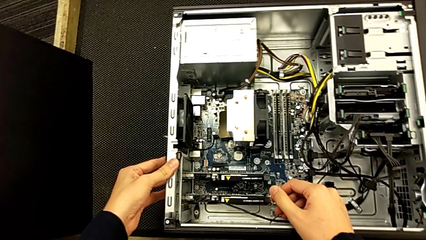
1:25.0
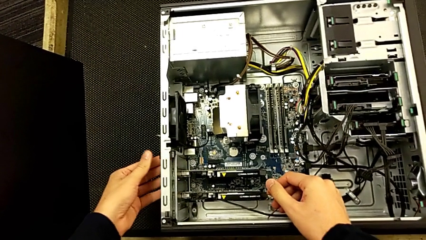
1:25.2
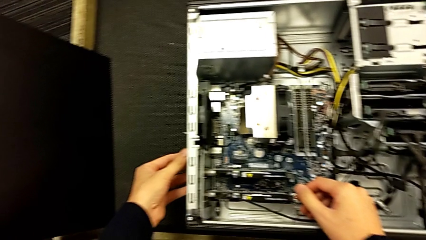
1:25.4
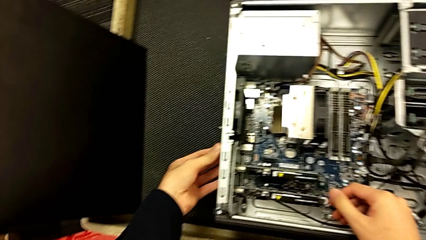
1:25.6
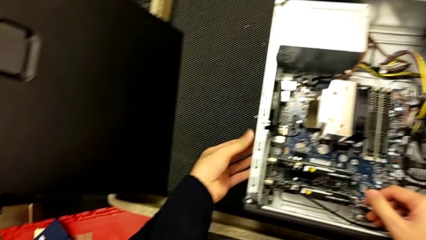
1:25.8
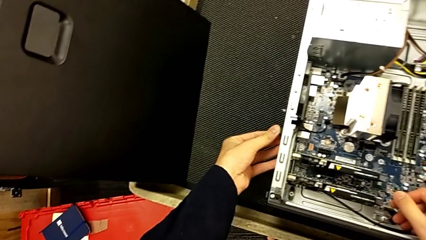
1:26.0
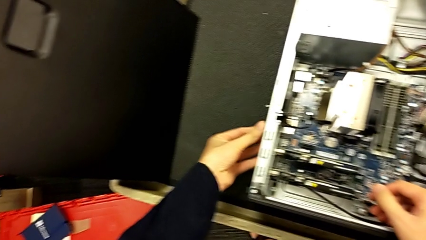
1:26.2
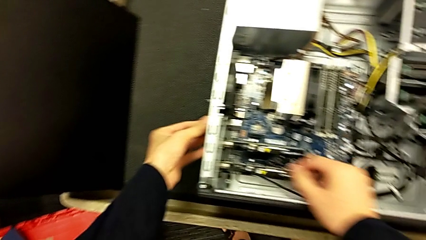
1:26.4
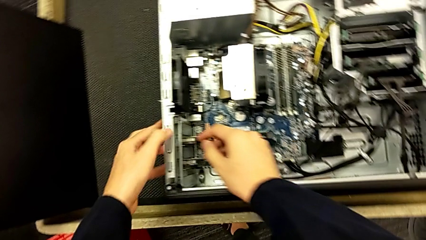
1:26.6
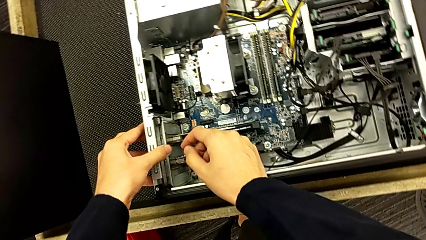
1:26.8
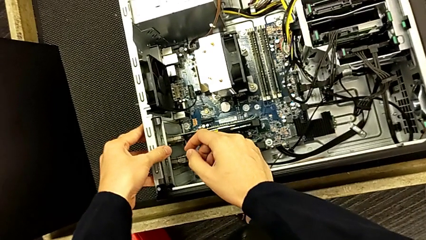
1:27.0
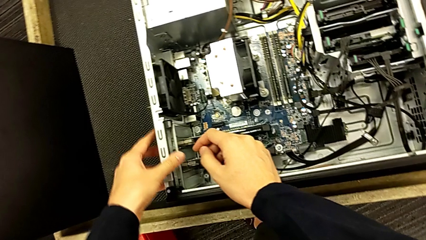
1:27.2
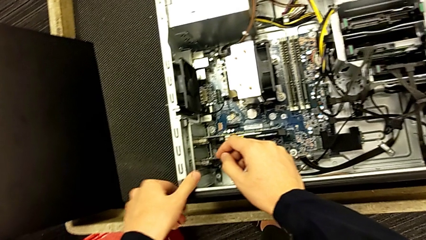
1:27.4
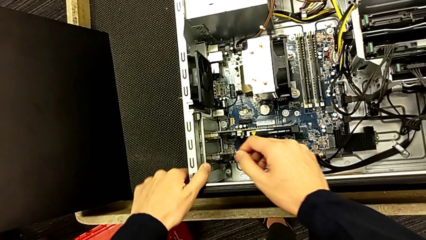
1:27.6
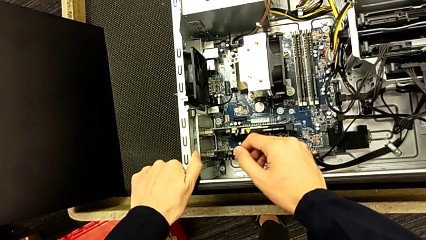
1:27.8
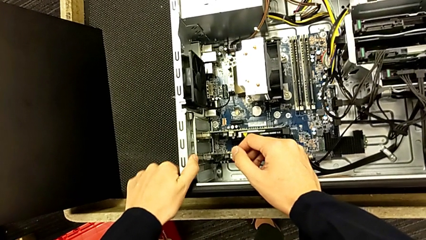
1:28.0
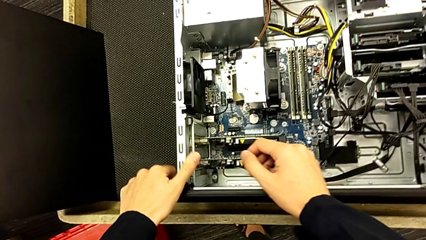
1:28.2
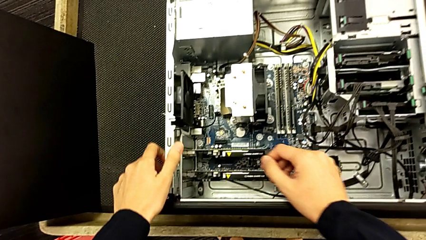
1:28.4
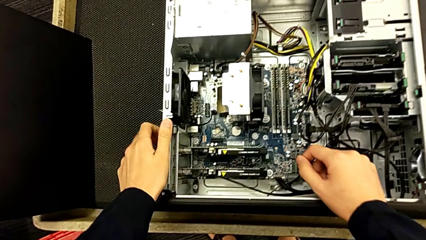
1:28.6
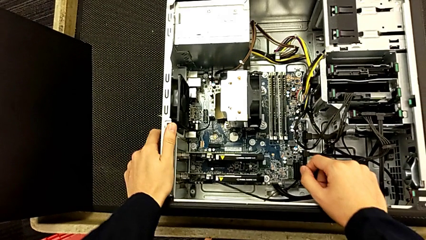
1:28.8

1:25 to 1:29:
The camera wearer is placing back the graphics cards. They keep pressing the computer tab.

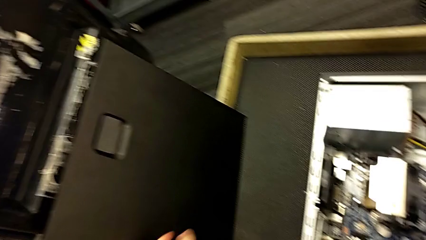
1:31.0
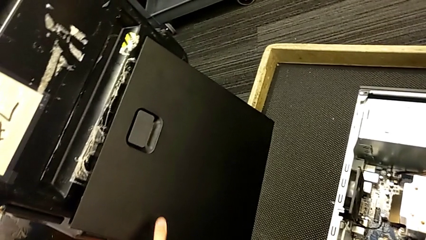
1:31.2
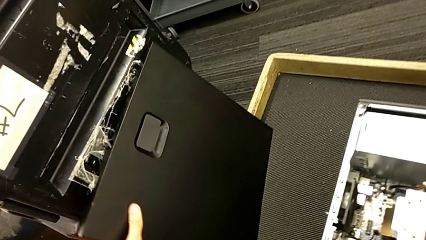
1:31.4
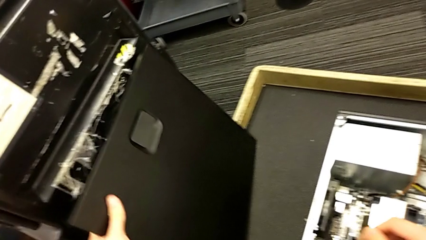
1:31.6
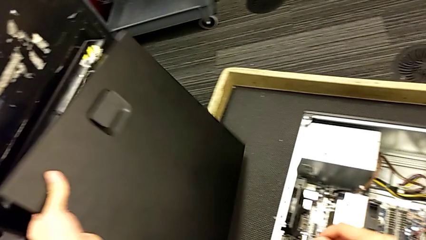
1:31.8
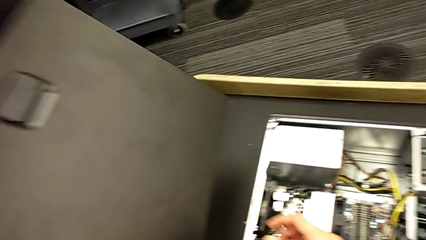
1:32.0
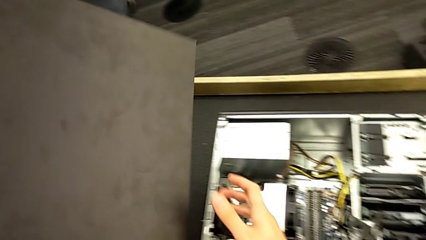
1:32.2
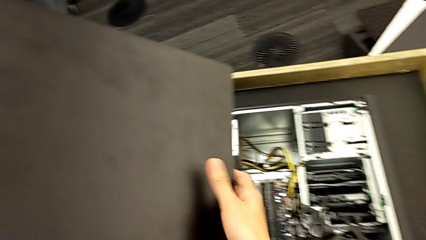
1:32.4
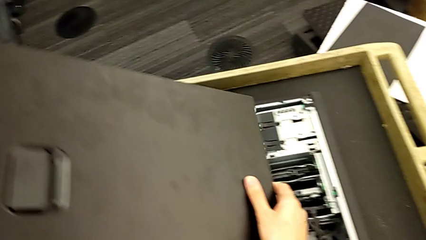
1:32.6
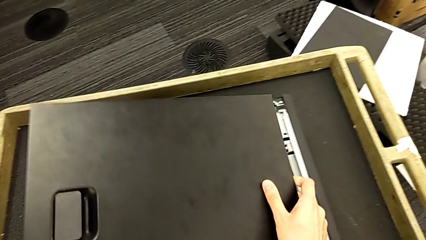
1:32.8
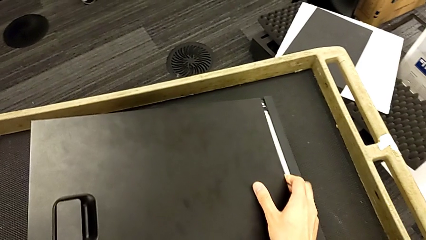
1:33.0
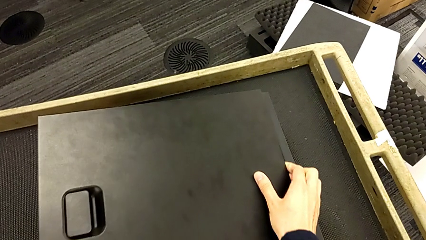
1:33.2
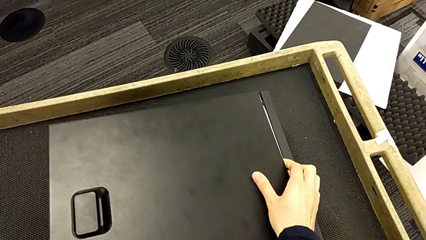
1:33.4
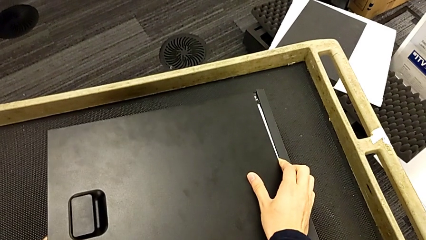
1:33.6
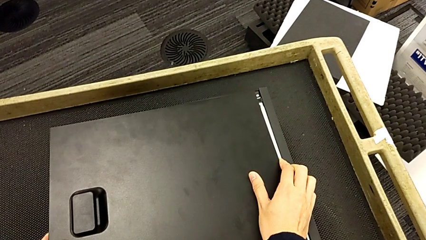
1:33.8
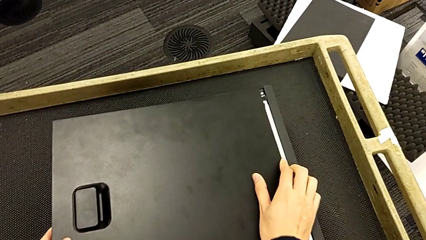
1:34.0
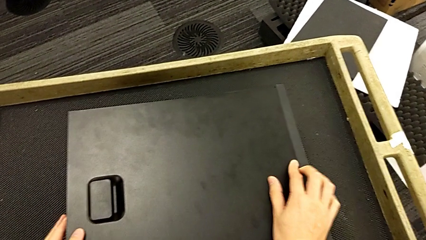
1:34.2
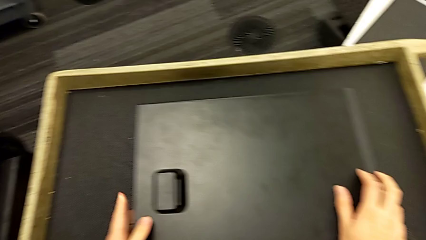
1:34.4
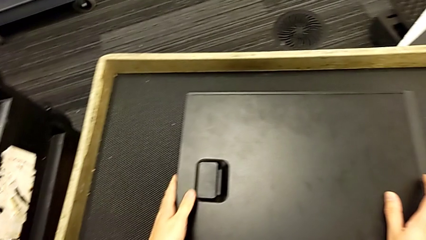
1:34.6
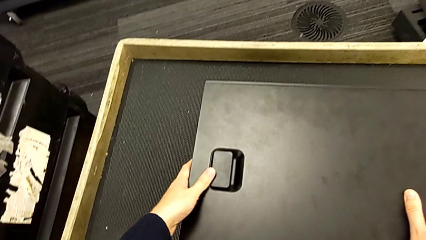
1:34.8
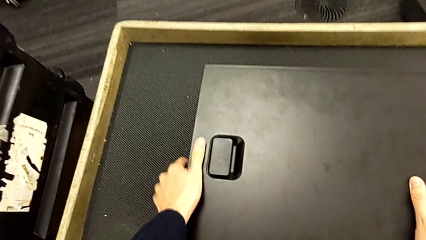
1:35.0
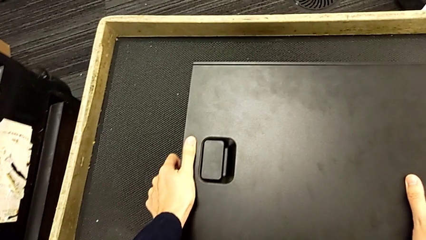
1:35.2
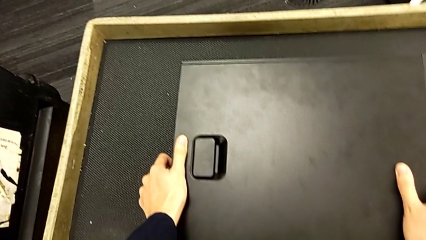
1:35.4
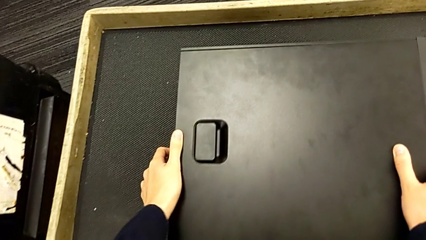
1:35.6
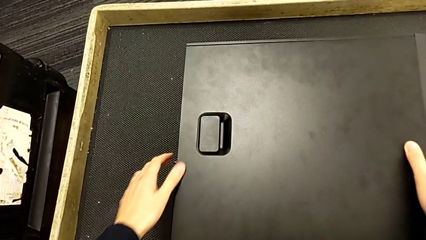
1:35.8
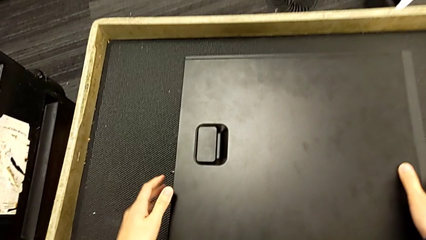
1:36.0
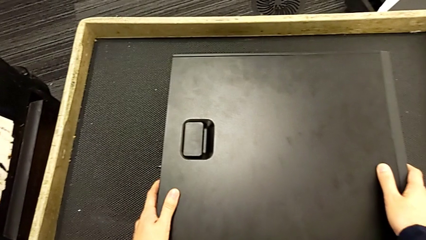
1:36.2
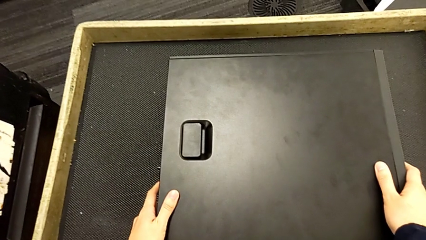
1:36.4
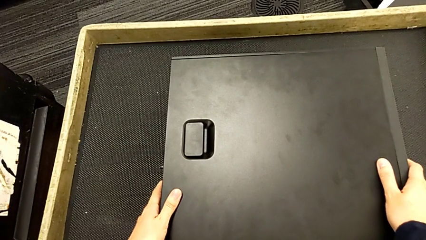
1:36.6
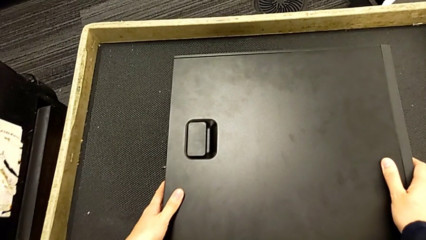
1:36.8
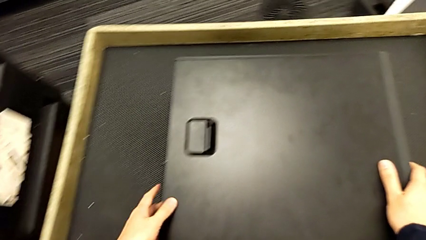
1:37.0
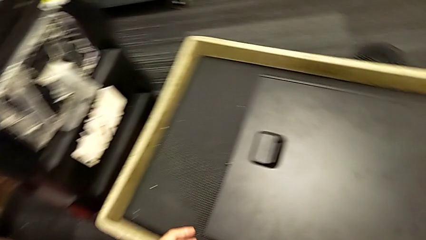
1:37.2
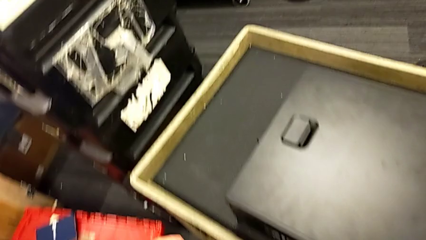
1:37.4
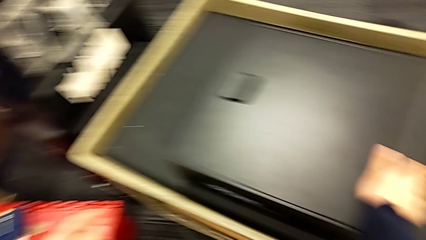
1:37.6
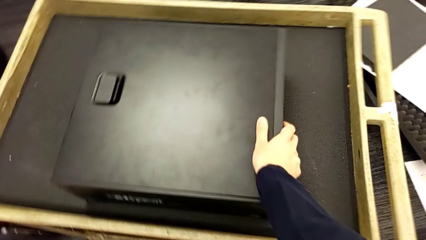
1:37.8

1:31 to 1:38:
The camera wearer placed the cover back on. They close the computer tower.

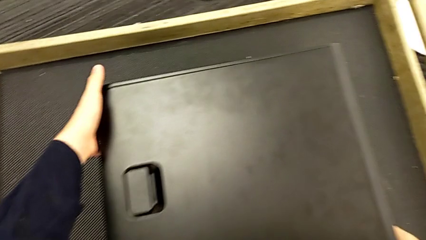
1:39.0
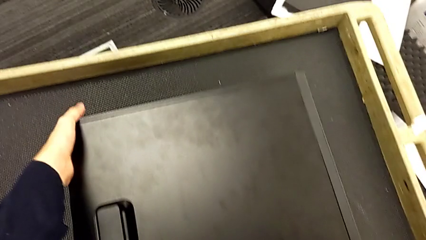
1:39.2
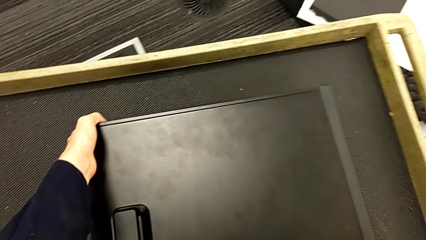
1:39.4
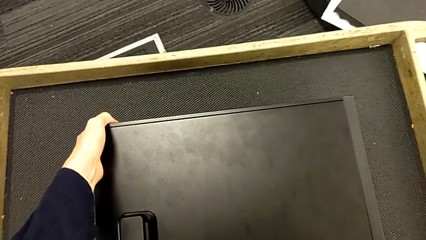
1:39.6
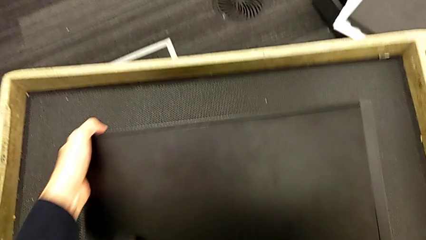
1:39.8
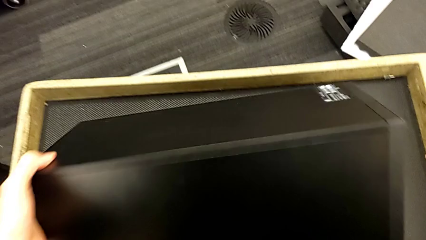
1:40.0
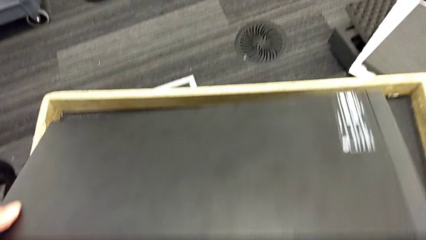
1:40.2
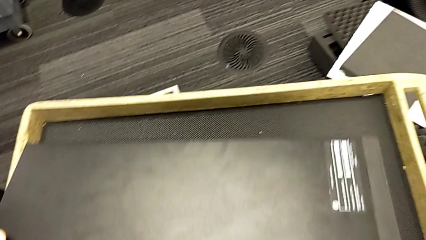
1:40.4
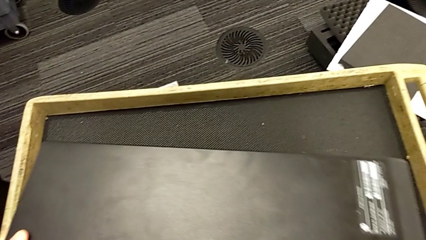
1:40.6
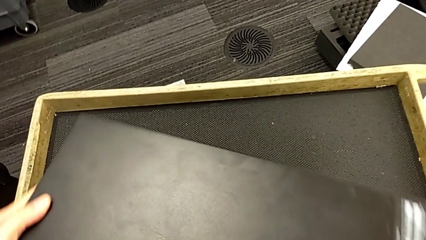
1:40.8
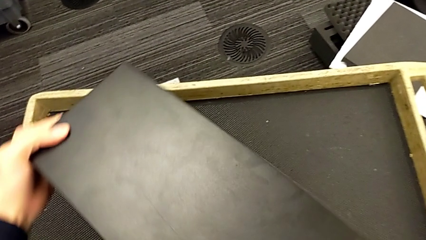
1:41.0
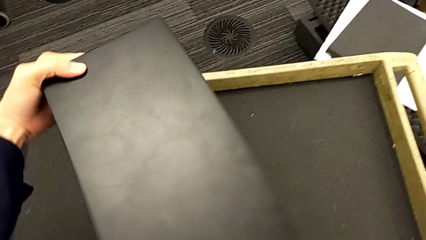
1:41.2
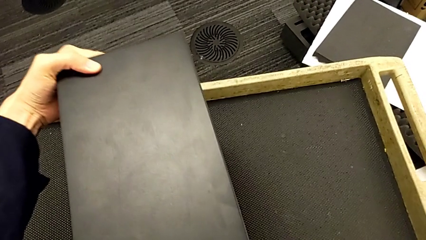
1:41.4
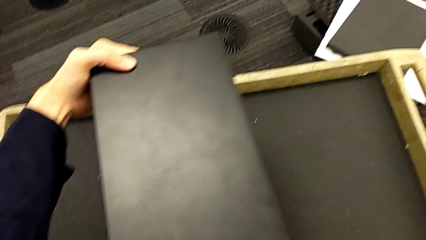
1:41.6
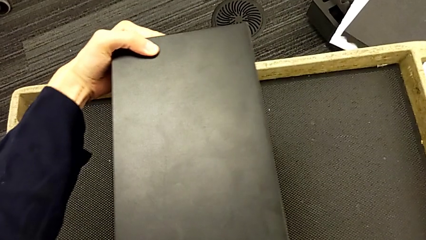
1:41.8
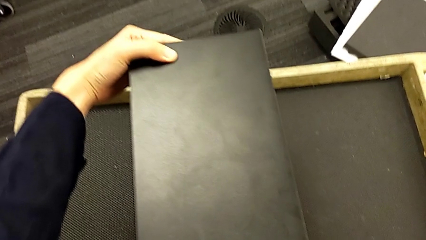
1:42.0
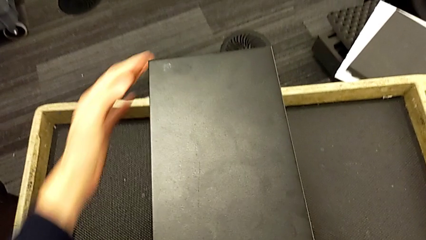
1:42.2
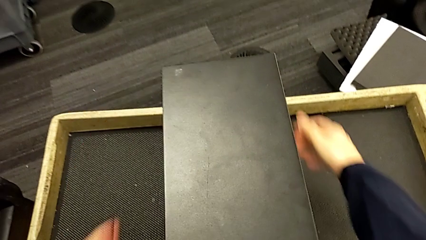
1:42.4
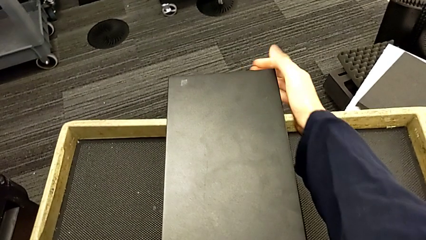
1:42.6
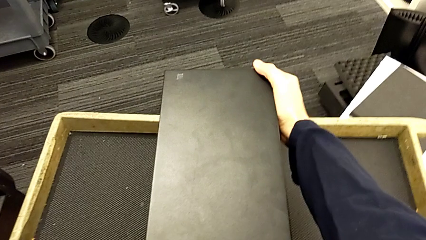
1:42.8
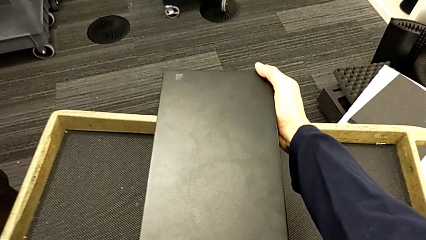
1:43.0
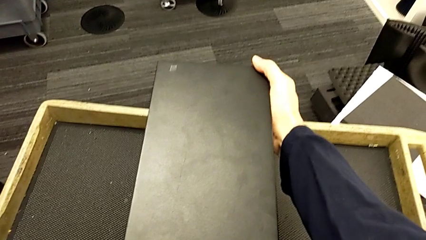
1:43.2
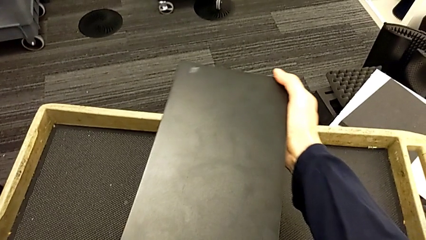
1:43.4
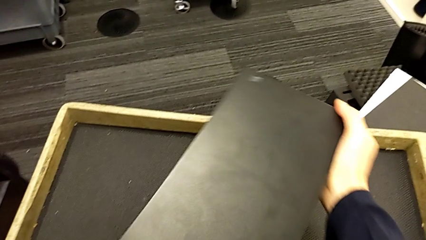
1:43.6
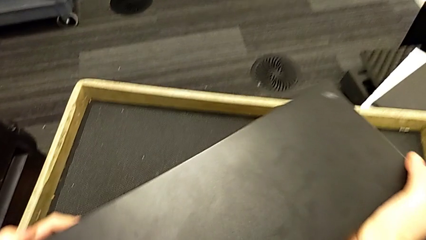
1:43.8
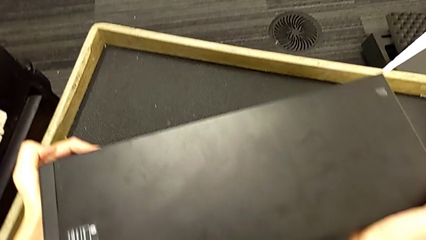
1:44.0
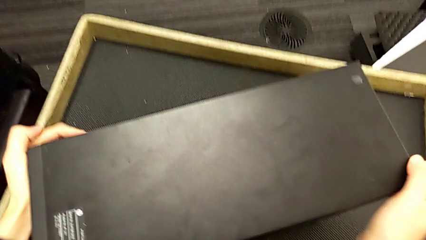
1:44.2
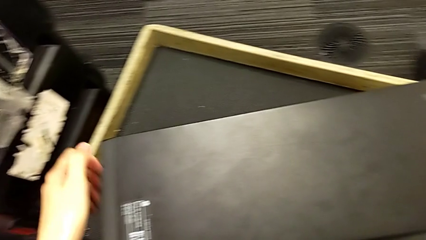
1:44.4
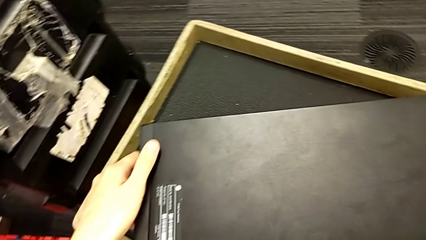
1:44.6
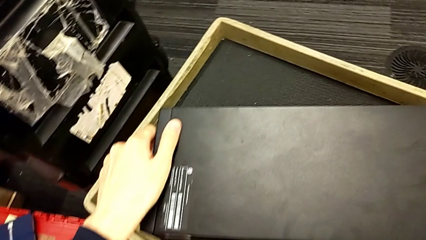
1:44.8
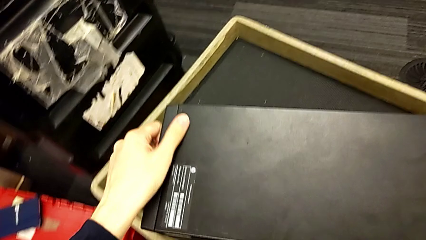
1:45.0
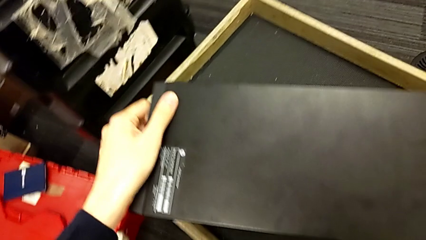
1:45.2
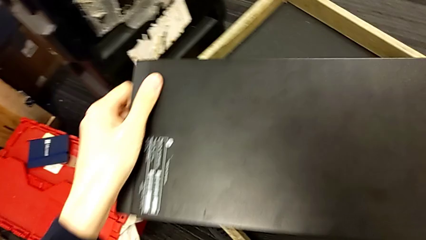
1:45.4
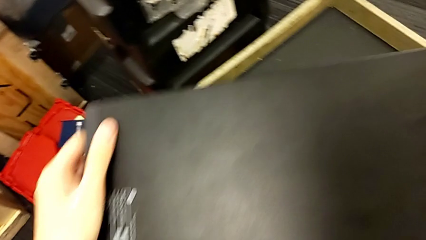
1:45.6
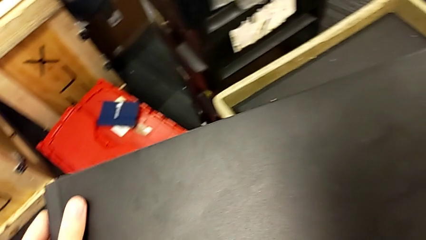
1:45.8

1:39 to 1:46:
The camera wearer is placing the computer back and connecting it. They lift the computer tower and slide it.
